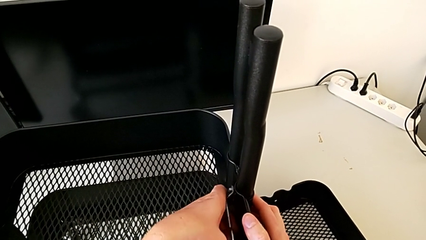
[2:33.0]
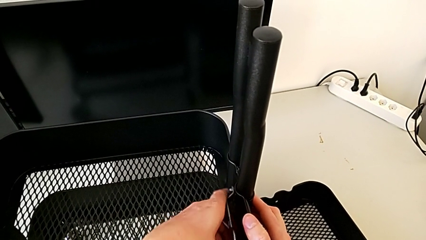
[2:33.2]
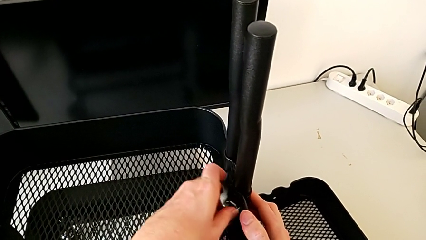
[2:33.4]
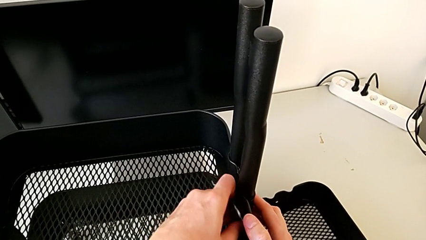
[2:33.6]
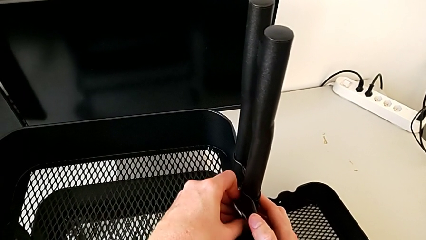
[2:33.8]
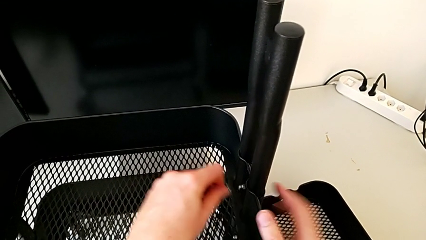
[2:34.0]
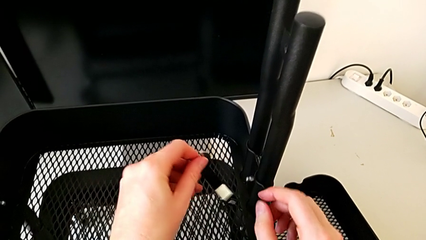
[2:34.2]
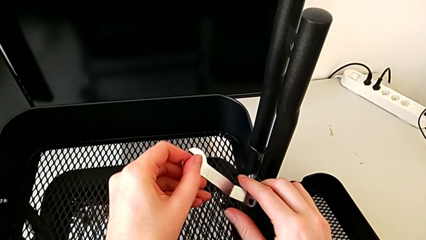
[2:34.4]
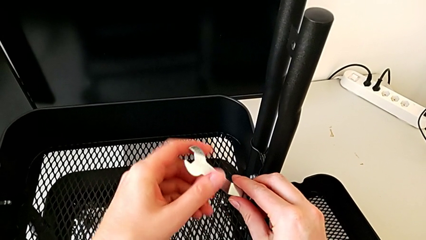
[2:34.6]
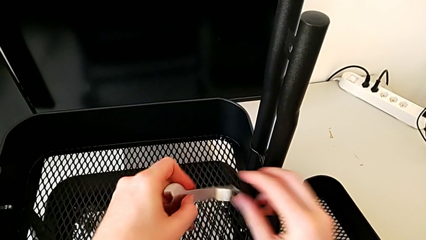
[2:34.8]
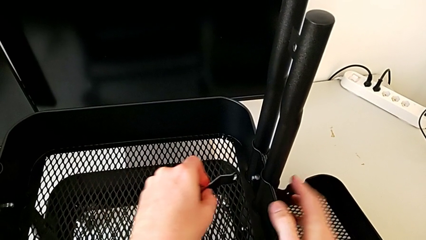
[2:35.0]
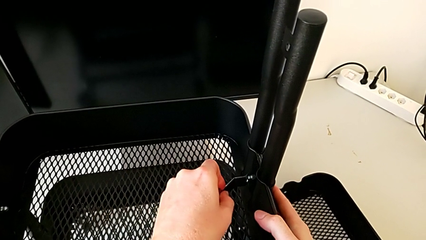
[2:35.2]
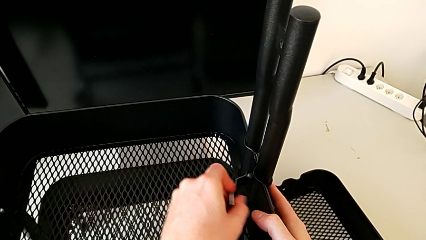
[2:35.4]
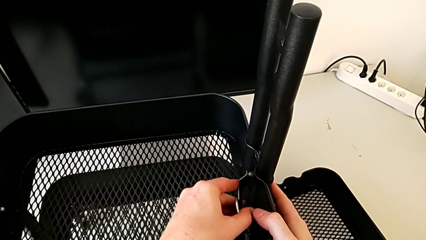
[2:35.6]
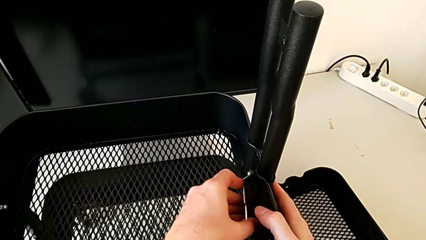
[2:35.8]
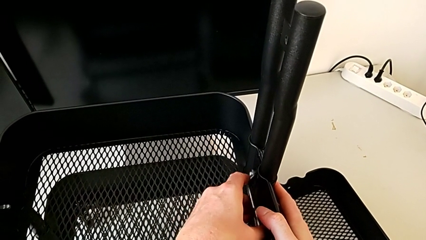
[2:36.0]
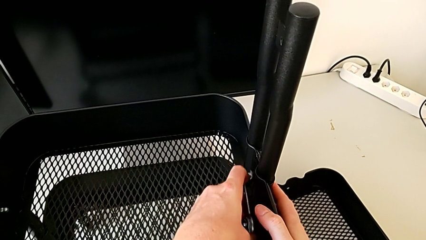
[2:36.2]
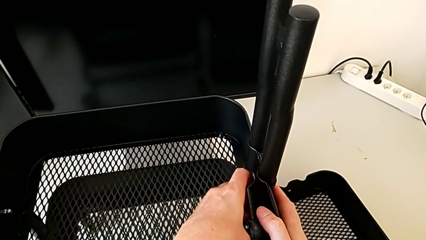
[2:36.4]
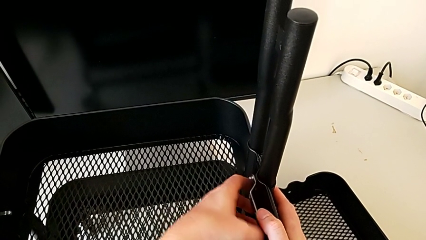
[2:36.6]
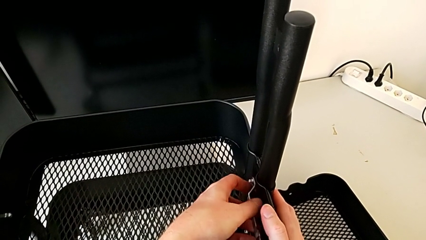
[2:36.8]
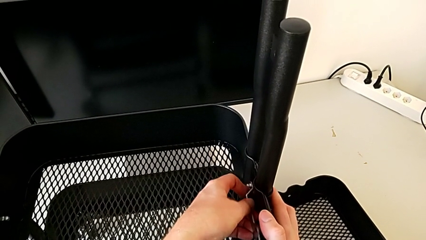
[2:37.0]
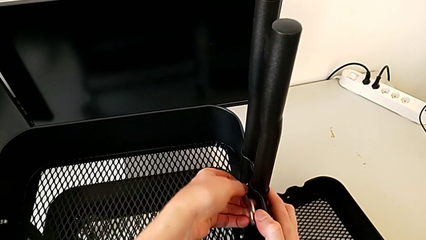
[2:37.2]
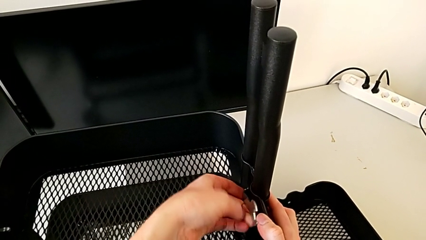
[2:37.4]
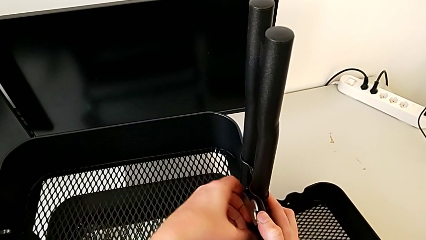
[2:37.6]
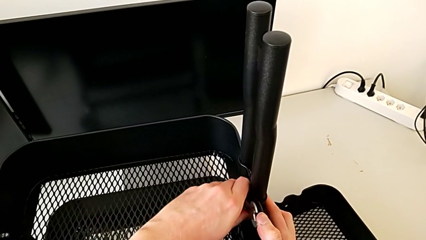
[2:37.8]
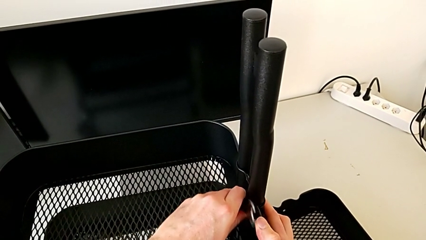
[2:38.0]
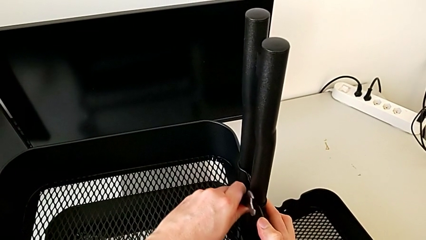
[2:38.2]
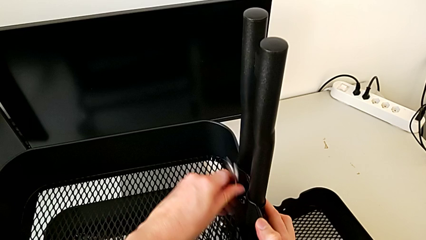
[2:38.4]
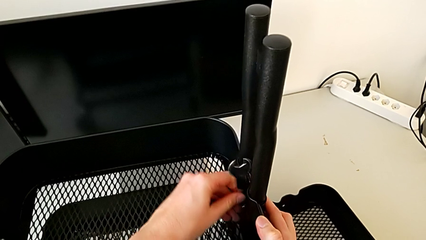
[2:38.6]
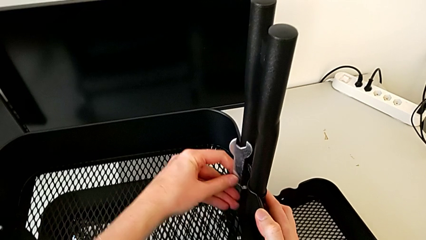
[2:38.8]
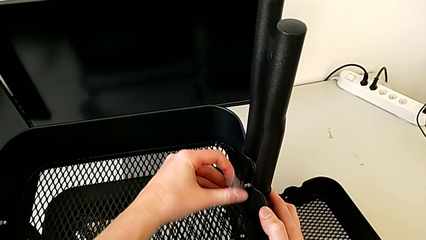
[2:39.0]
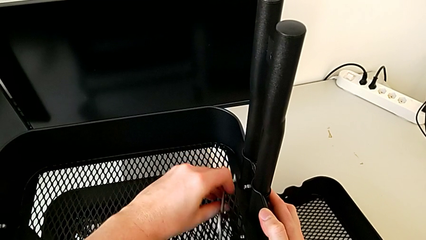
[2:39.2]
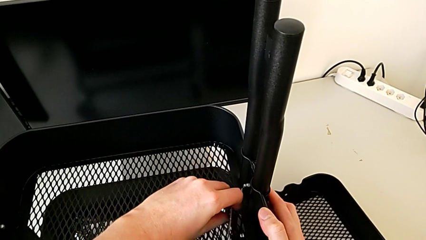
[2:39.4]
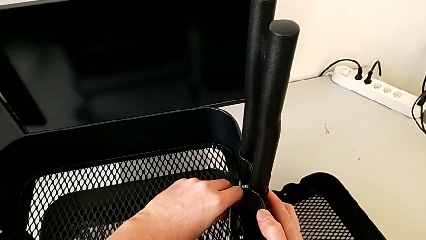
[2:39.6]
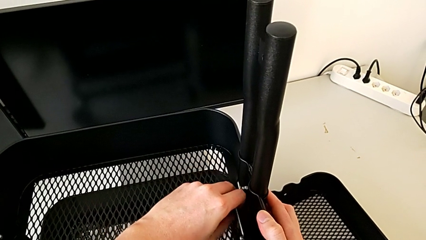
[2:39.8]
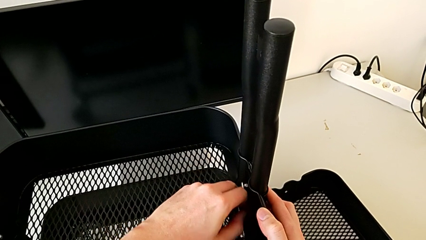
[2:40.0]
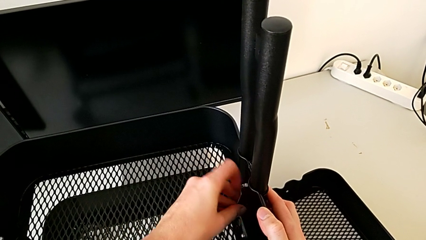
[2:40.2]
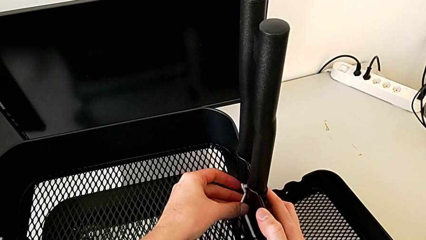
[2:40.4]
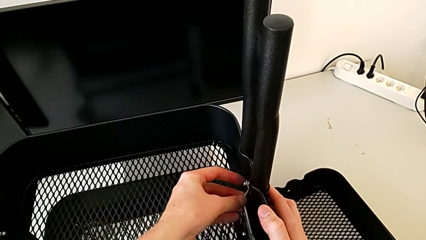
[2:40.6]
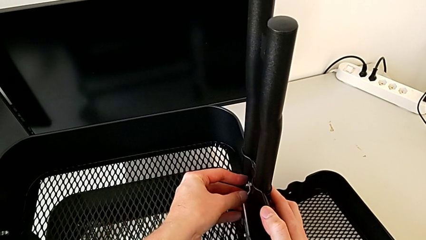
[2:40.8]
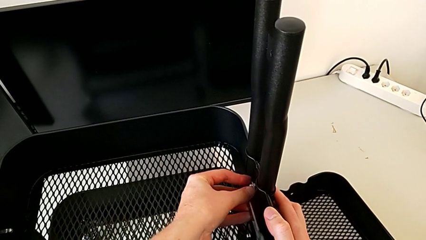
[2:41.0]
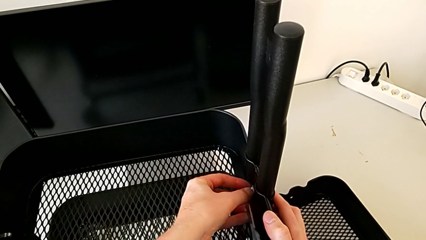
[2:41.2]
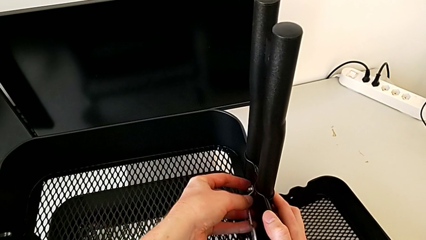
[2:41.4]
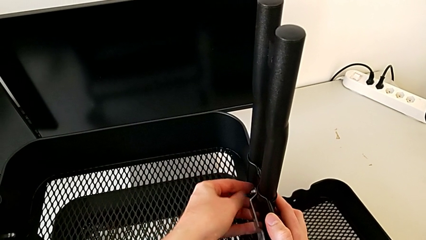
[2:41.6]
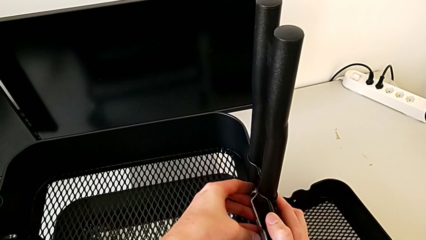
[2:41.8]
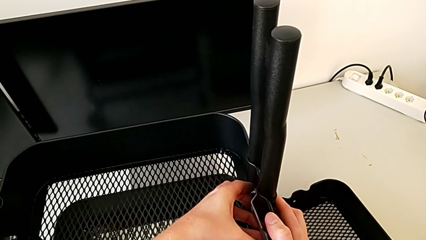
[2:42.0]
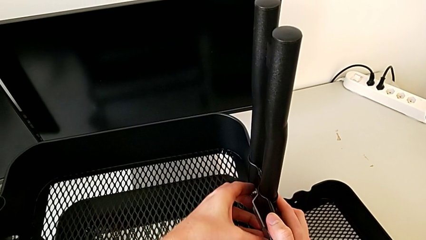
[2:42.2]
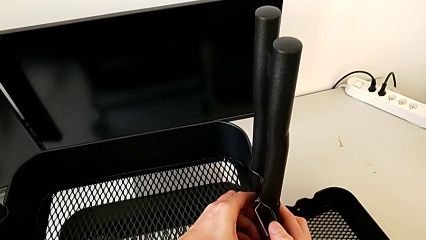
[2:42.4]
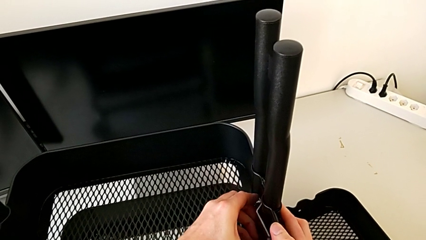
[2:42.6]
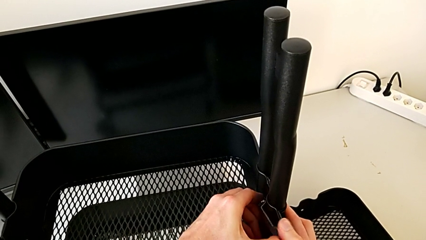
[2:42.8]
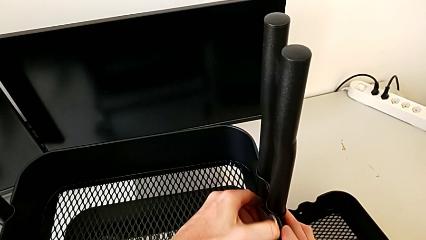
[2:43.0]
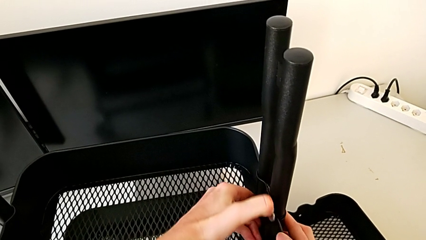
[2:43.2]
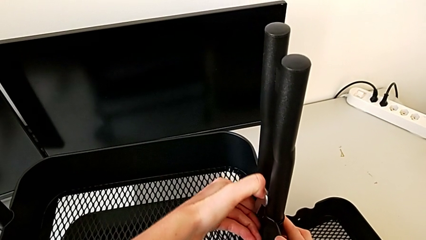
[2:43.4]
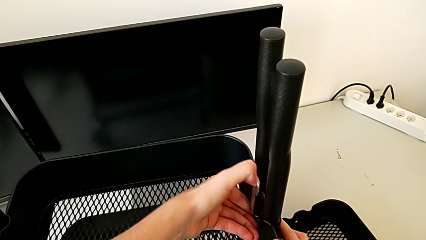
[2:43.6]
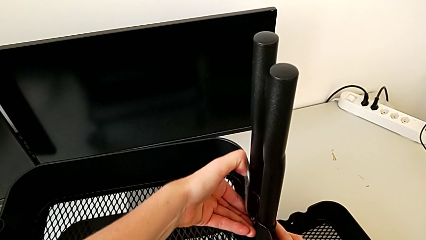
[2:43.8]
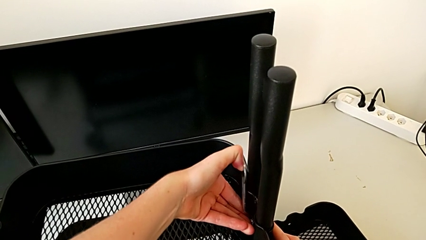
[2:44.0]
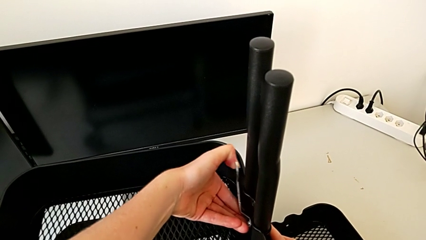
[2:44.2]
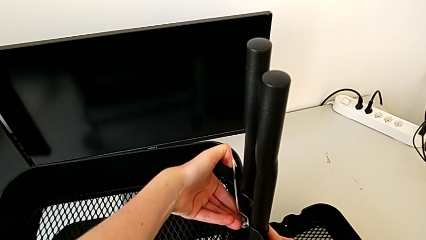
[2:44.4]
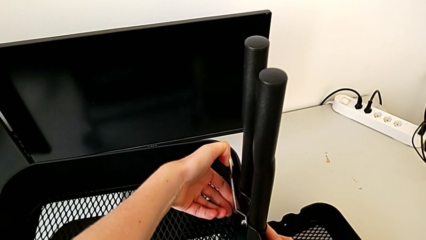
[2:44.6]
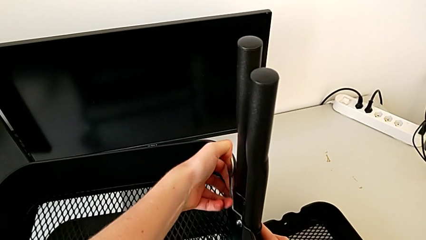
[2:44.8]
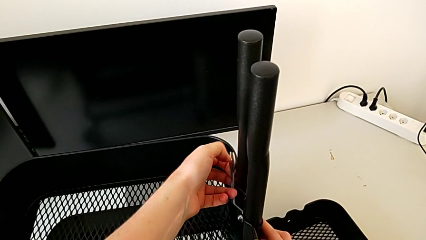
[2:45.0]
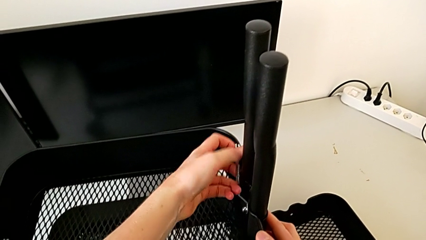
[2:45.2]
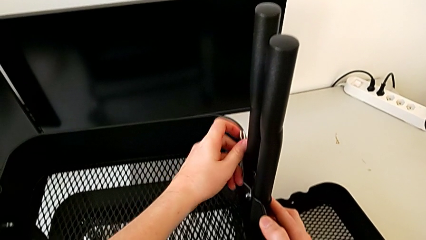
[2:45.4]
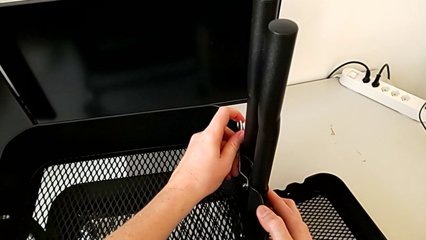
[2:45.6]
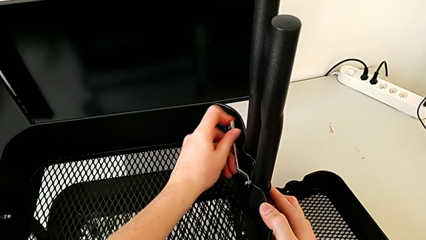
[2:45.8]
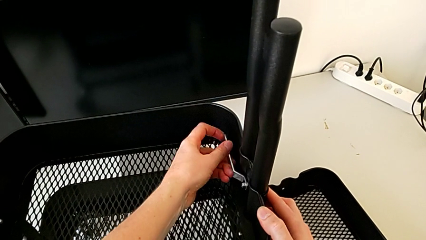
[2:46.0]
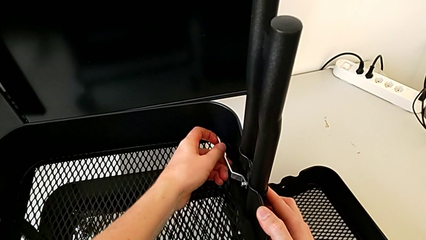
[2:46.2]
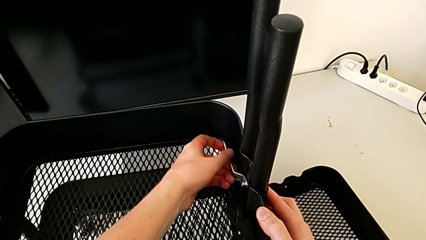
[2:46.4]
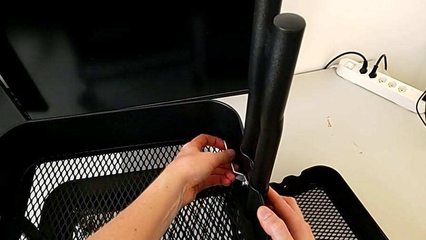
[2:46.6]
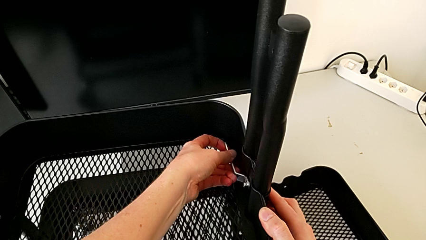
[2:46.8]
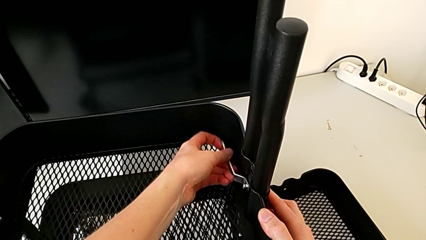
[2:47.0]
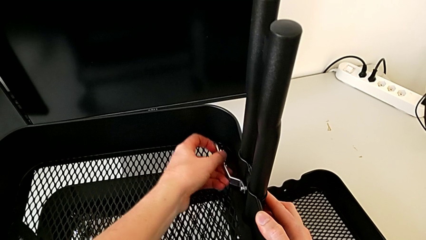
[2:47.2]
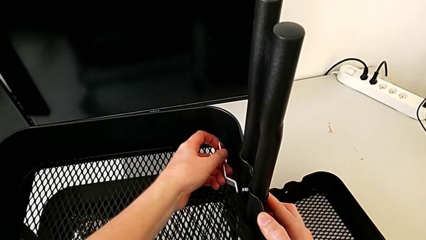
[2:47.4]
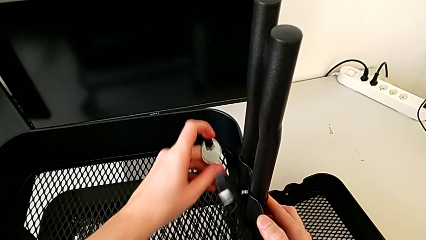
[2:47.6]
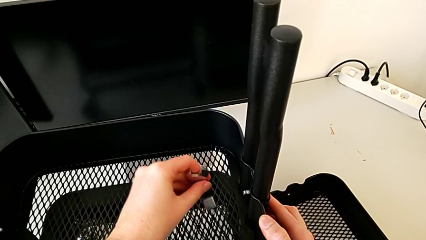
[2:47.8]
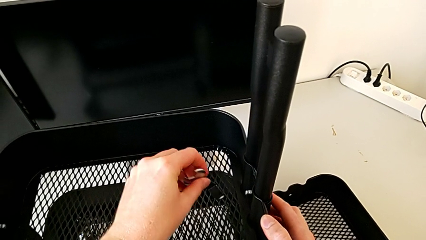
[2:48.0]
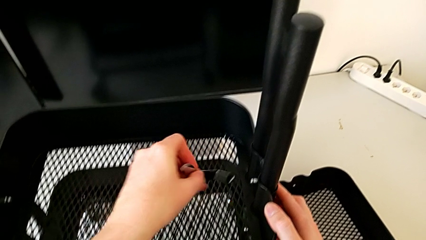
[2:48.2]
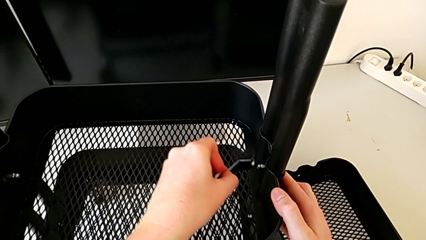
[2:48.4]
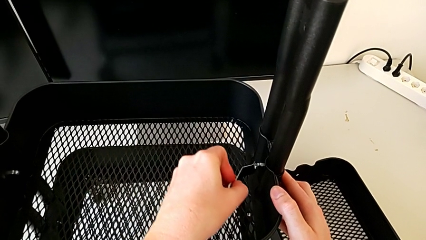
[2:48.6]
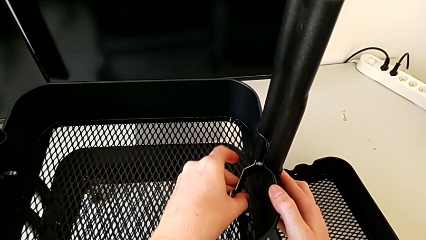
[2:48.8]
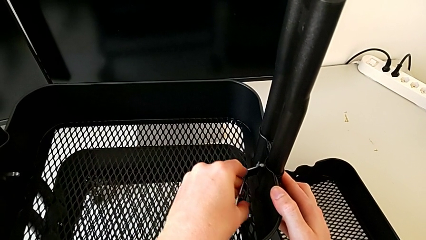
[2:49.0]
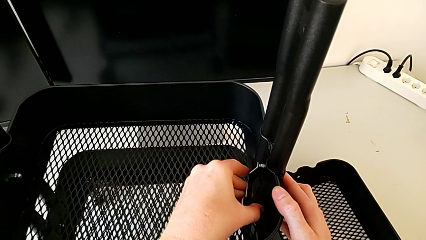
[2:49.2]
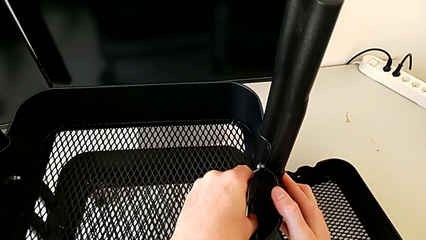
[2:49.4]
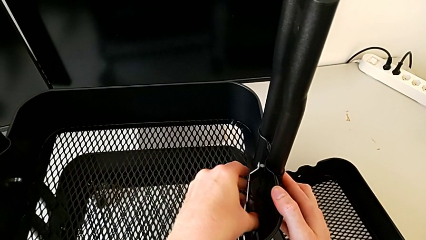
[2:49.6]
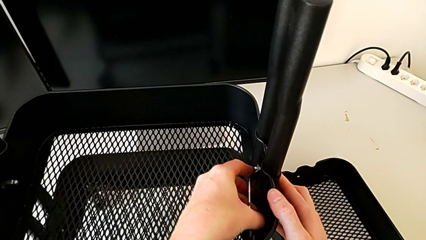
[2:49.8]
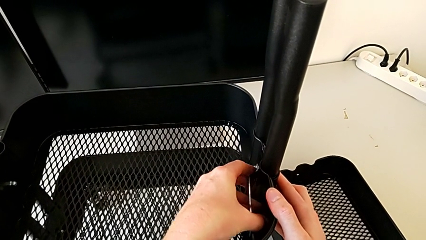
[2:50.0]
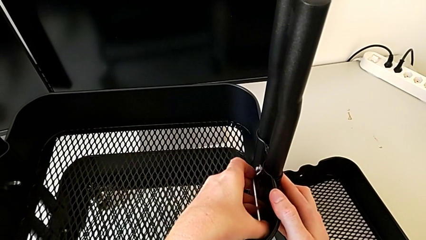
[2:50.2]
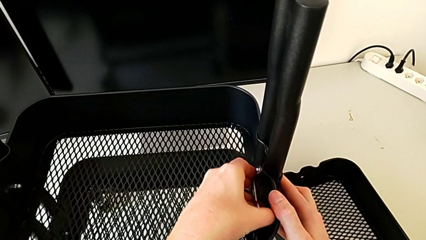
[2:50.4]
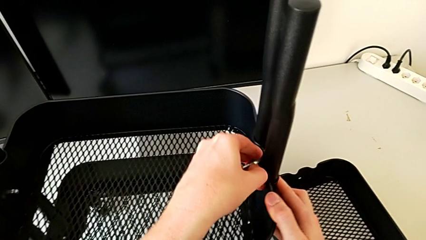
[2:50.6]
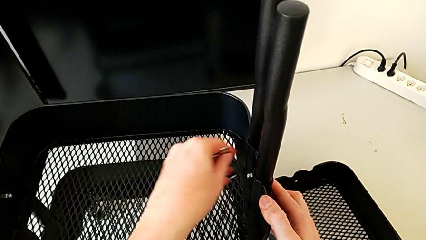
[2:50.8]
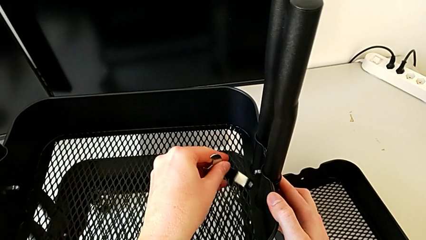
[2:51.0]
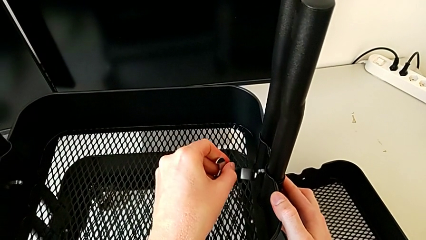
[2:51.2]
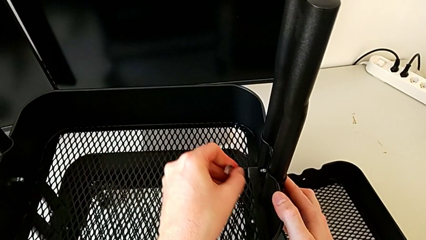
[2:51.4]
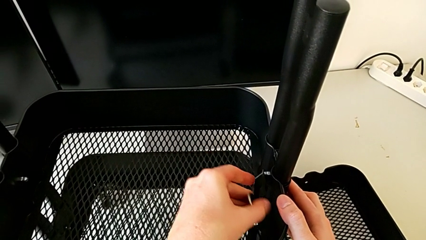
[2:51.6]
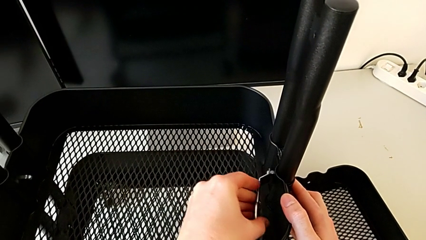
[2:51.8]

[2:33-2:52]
The camera wearer is disassembling the middle tray. They keep unscrewing the third hexagon cap nut.
